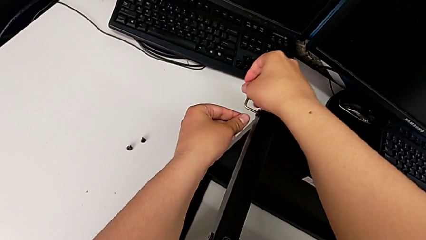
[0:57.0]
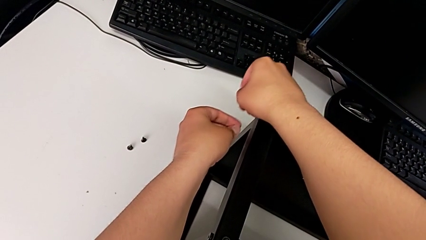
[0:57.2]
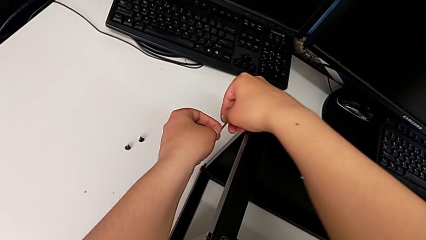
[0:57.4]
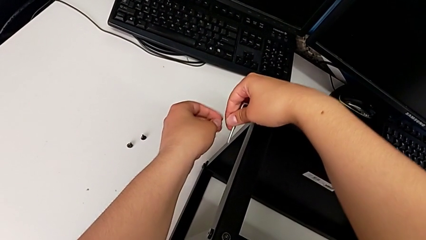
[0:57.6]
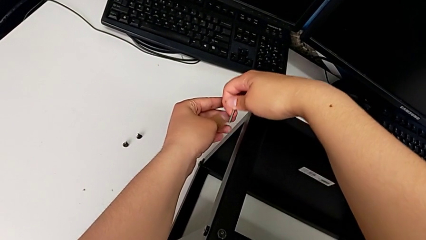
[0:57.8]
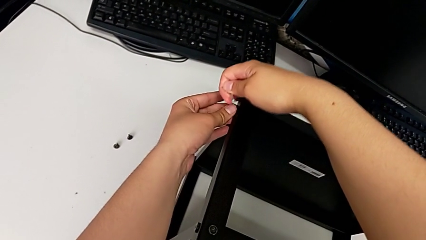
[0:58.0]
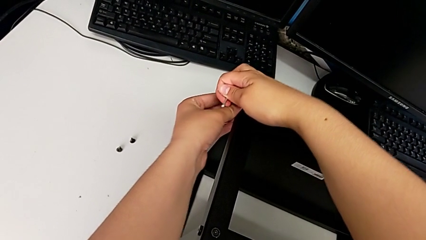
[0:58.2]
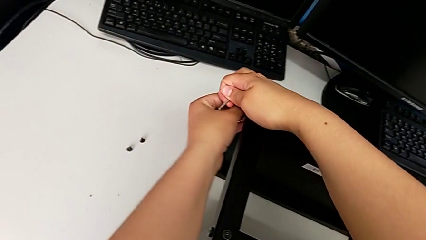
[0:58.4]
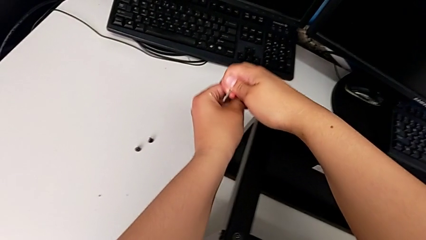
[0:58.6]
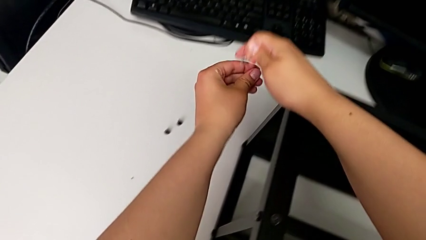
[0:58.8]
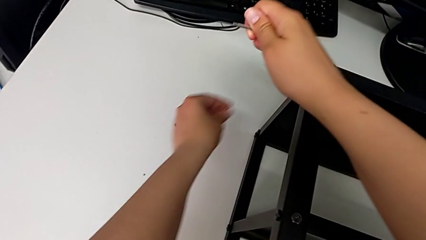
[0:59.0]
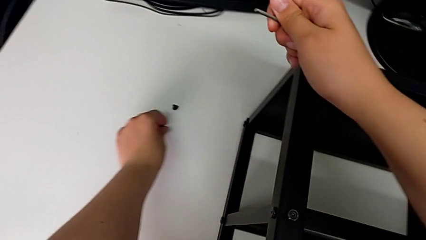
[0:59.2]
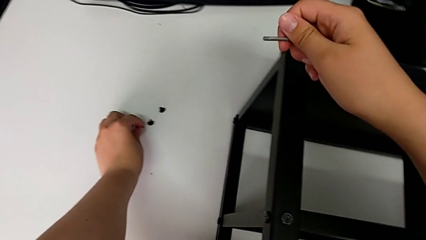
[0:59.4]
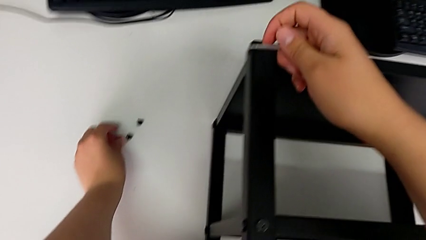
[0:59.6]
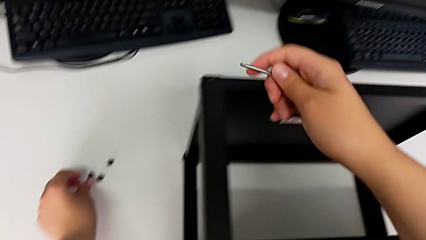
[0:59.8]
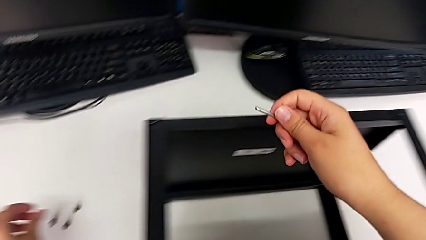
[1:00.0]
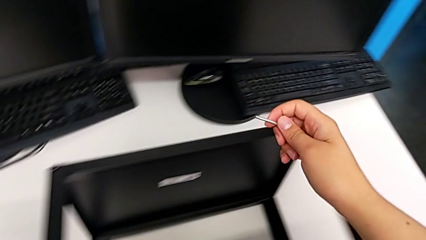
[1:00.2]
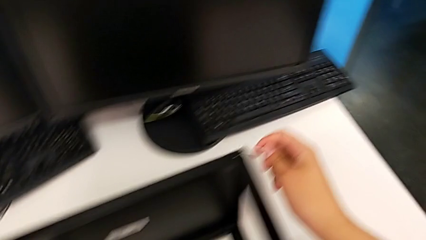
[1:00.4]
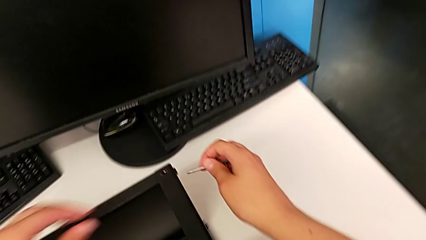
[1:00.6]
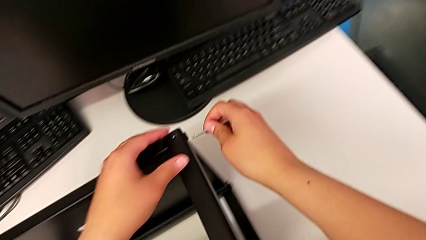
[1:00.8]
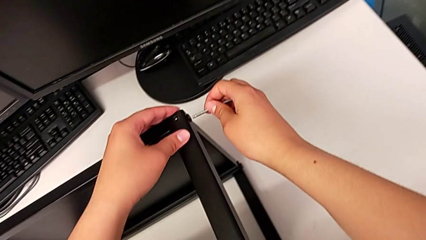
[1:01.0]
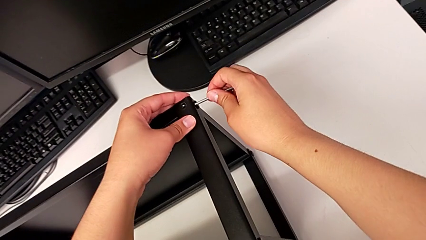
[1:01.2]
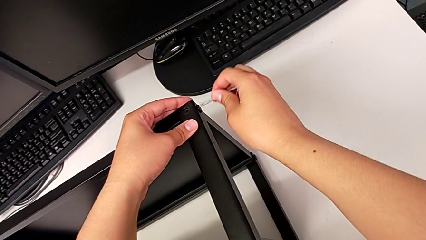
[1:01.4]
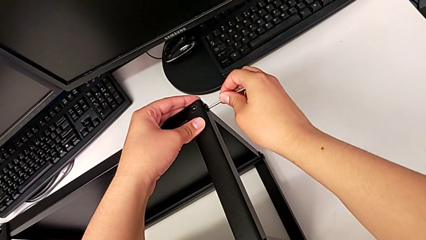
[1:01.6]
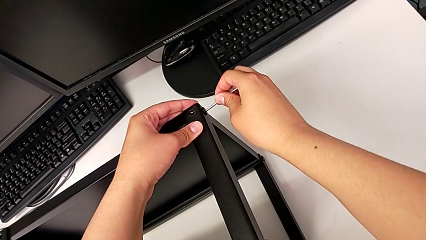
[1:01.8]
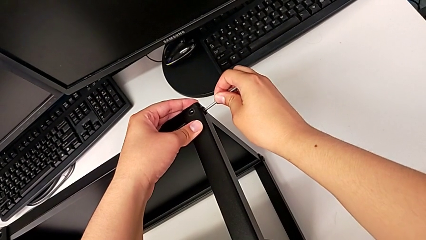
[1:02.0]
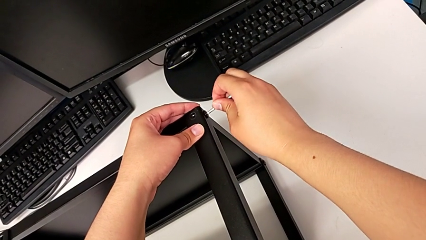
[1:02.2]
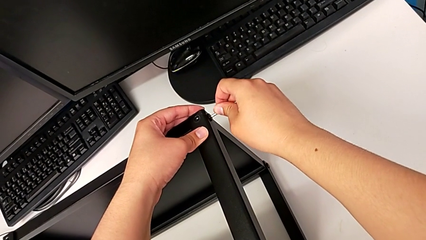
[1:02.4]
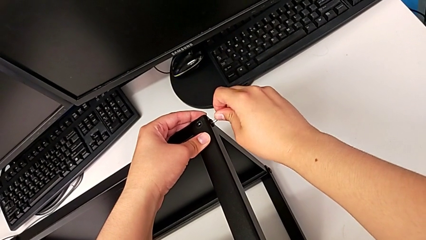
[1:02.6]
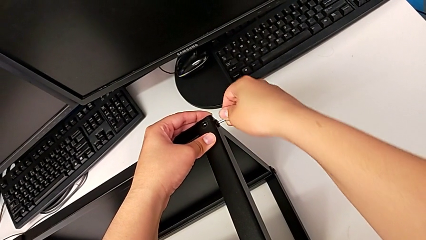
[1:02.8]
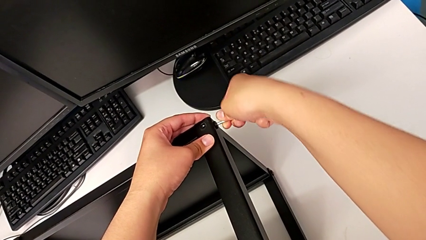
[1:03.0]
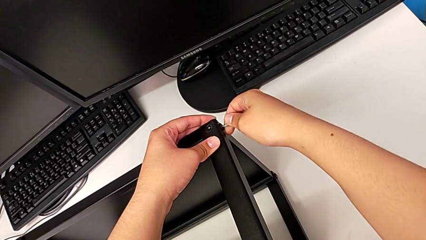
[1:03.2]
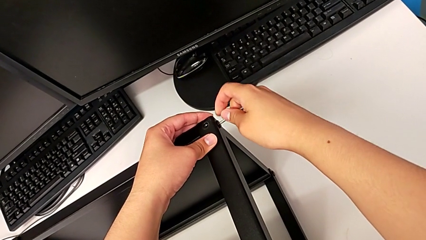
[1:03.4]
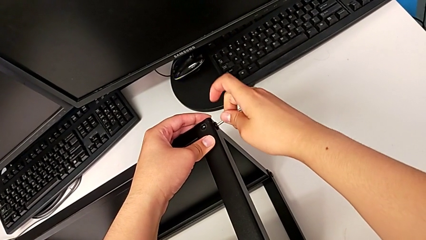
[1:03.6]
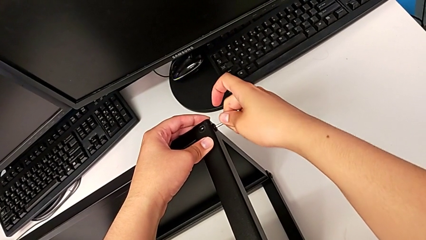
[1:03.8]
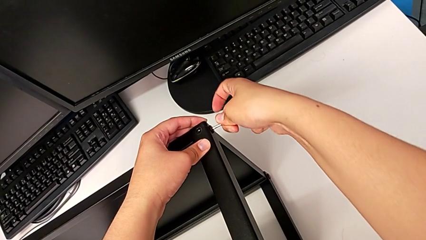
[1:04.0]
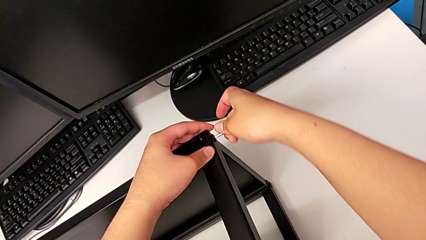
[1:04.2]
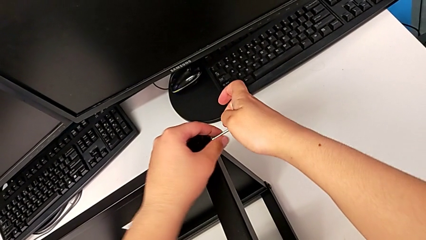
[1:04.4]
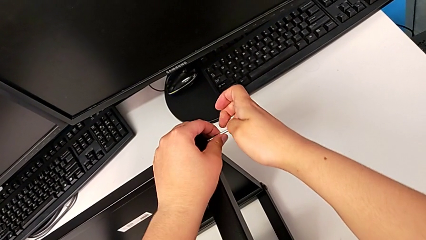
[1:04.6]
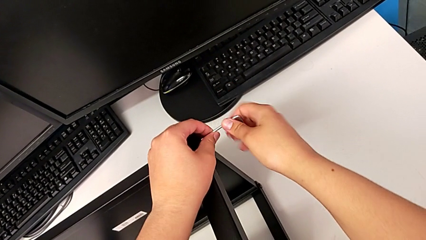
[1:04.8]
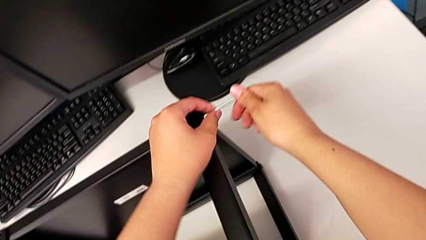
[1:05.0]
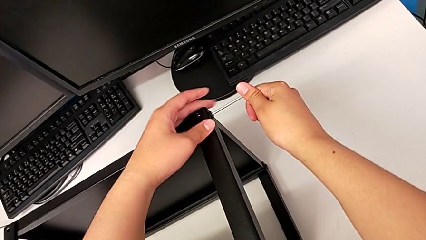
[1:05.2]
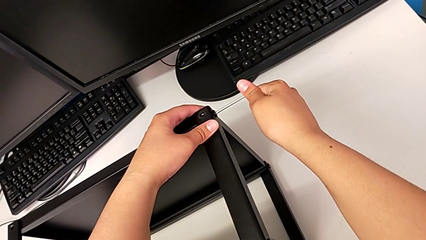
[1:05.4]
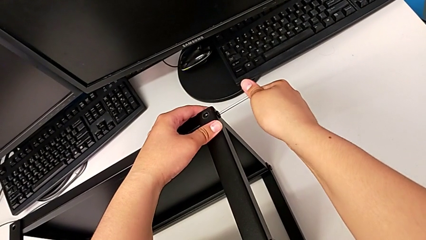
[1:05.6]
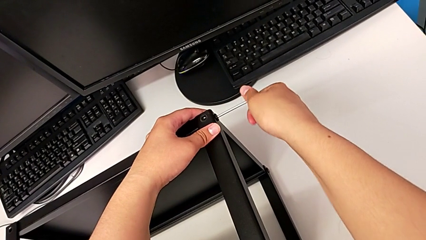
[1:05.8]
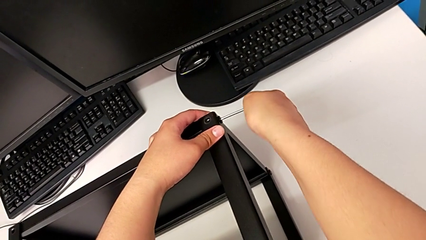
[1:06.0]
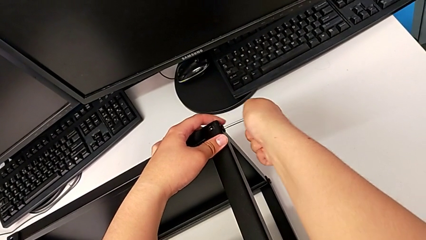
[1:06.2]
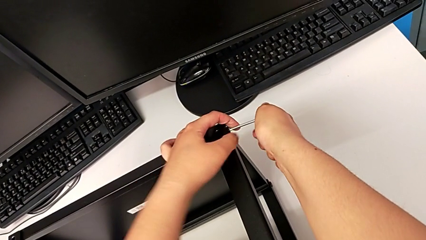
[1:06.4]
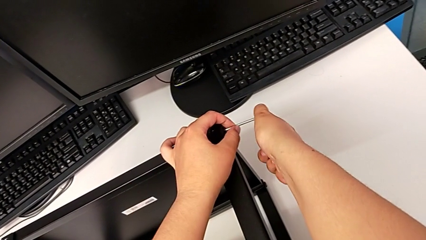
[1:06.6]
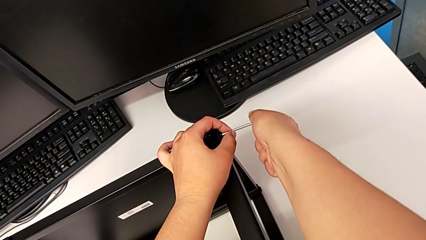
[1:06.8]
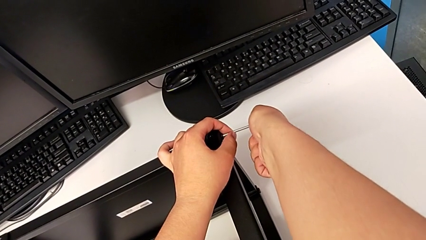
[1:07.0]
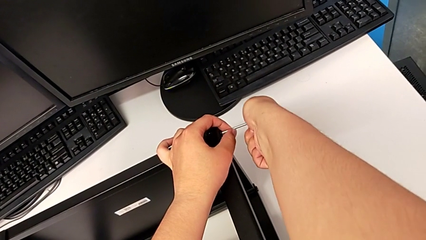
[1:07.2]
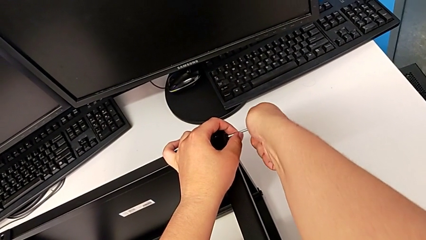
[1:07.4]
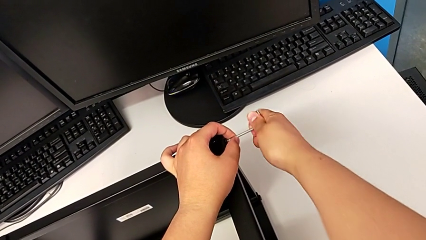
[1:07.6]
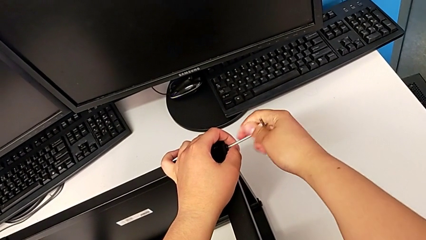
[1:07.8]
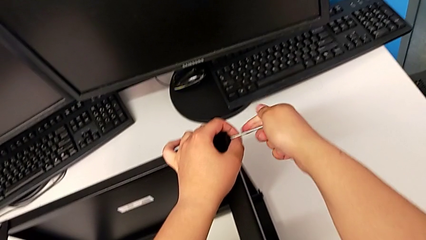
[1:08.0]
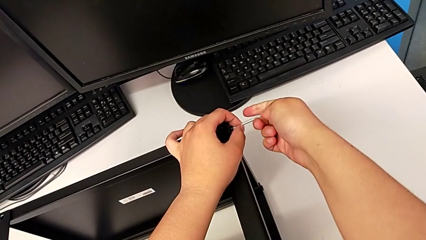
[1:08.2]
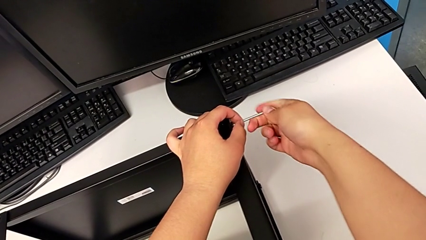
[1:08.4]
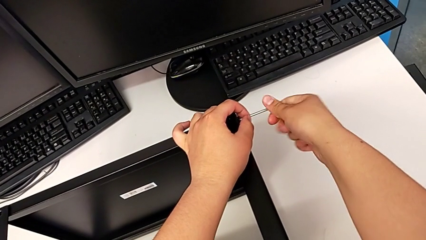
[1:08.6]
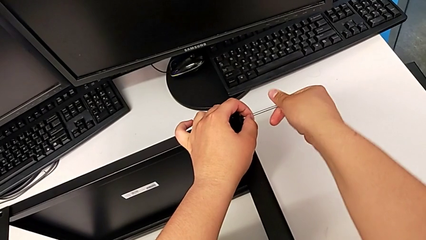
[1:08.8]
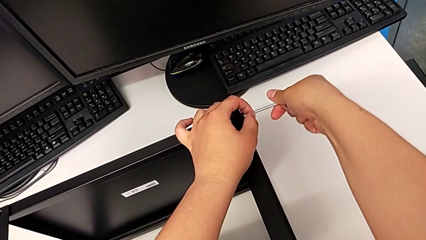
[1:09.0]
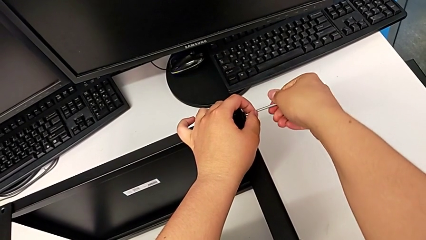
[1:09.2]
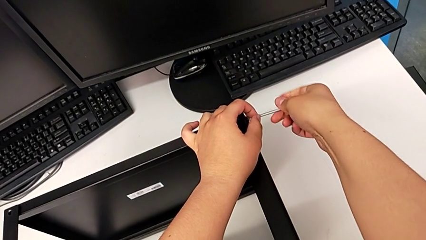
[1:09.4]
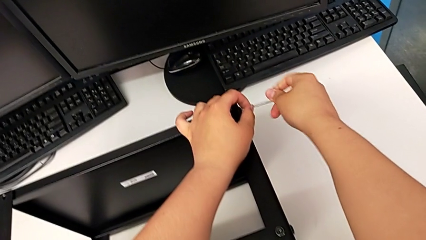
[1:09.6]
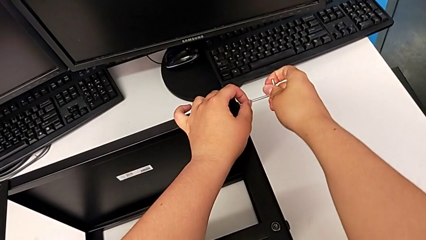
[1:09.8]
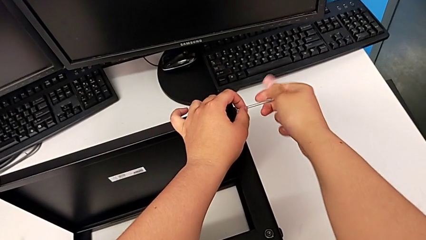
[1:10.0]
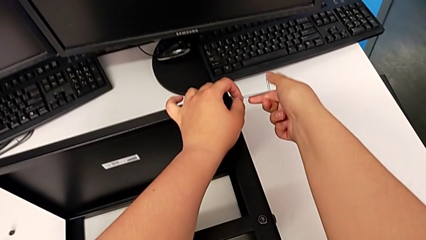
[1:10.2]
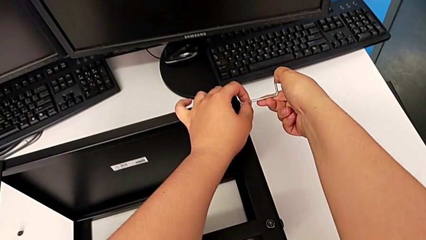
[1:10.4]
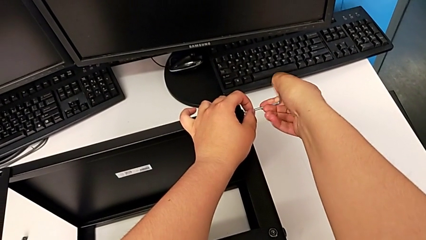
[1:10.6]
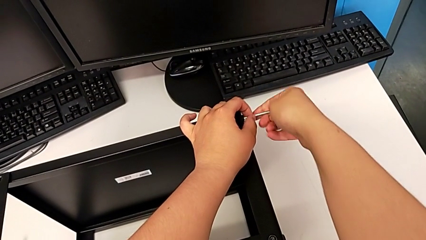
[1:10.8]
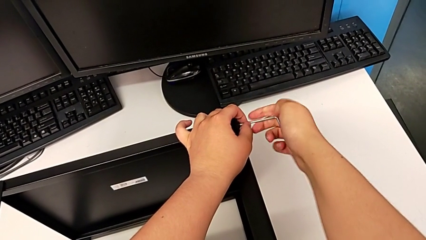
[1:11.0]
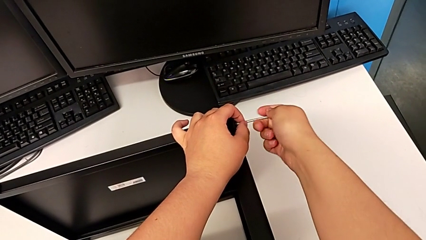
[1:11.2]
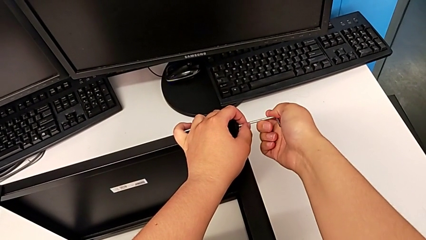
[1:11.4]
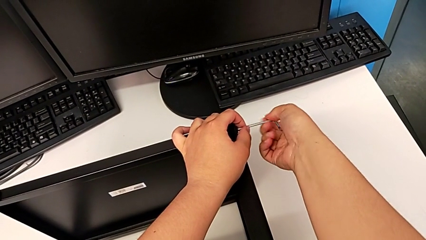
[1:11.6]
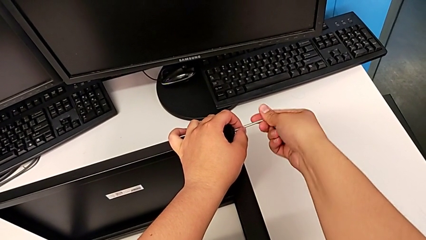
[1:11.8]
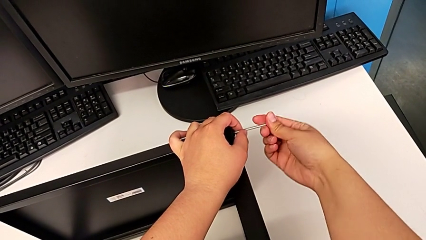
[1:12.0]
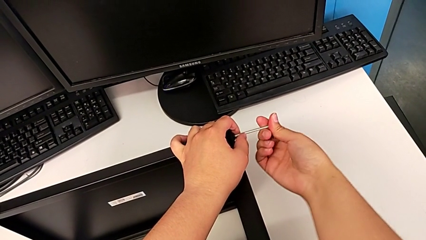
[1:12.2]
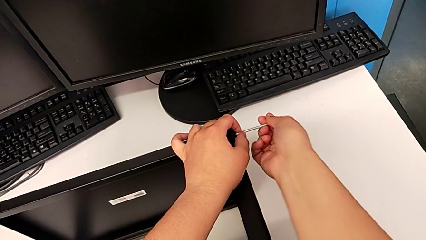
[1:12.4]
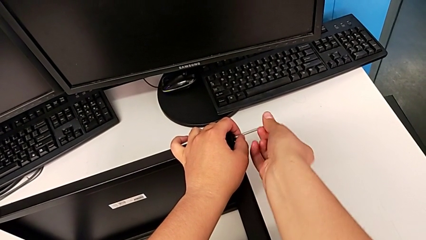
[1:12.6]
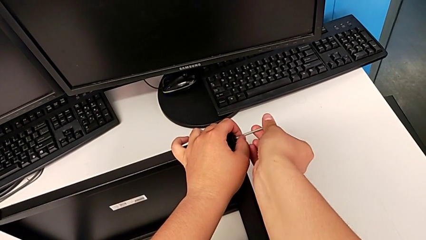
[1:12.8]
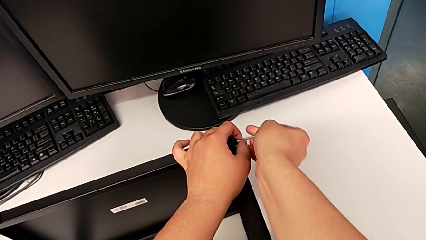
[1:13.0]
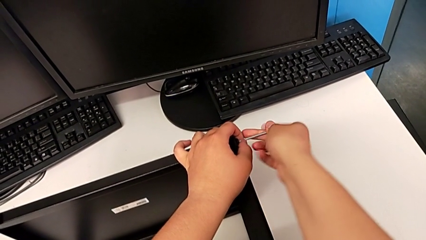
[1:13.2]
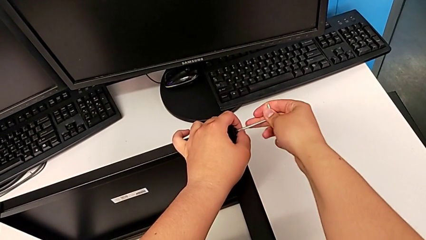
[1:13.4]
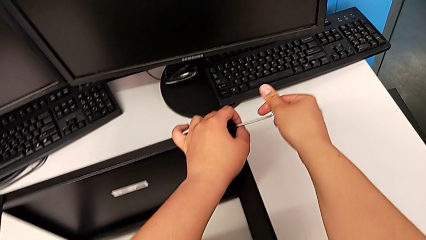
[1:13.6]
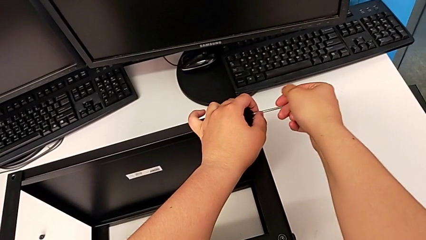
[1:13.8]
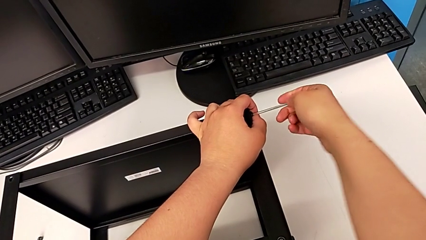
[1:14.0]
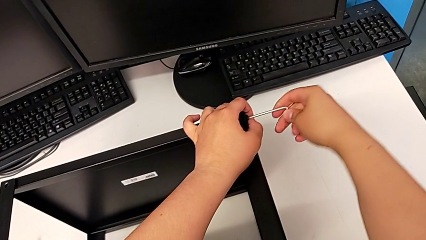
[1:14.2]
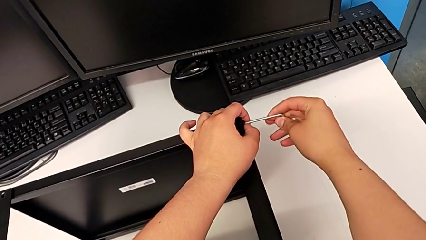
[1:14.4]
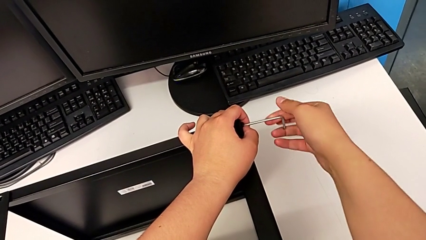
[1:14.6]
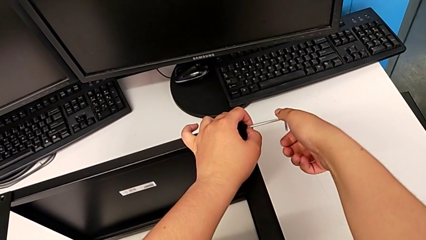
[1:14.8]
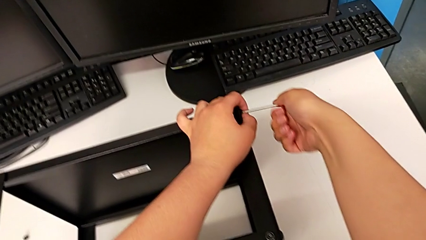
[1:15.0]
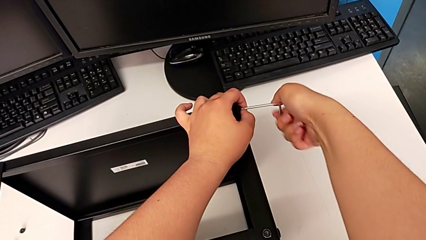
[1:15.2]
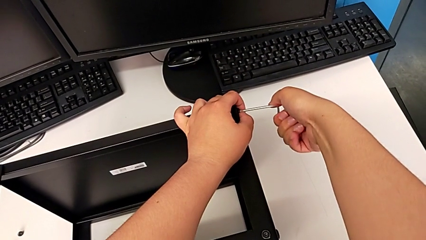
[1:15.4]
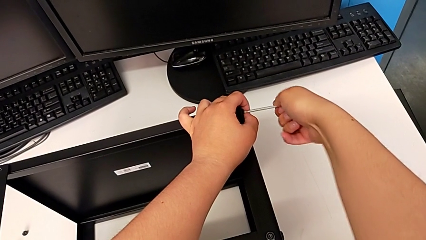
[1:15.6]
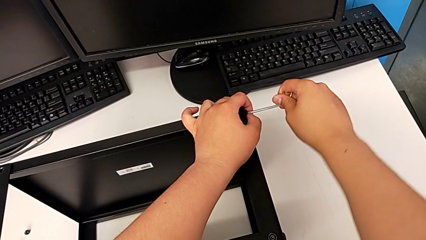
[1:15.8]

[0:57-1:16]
The camera wearer is disassembling the top shelf. They disassemble the hex socket head with the left hand and withdraw the Allen wrench with the right hand, place the hex socket head, insert the Allen wrench and begin to unscrew the hex socket head.
